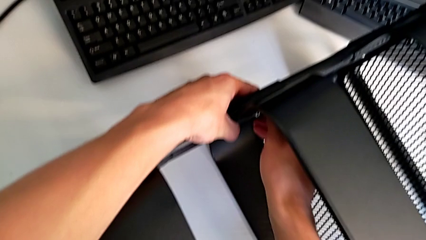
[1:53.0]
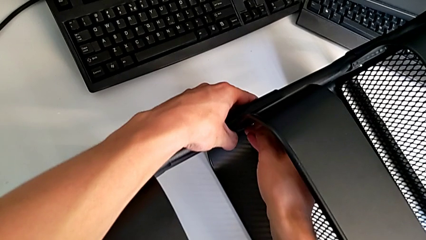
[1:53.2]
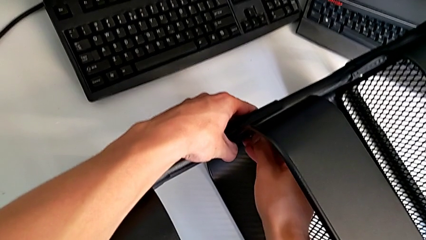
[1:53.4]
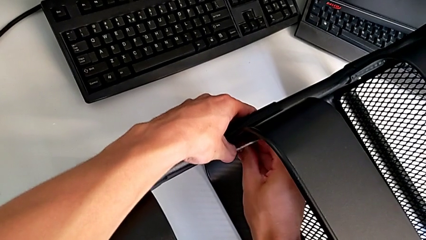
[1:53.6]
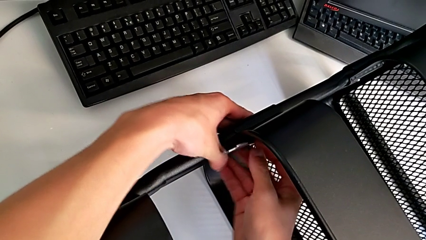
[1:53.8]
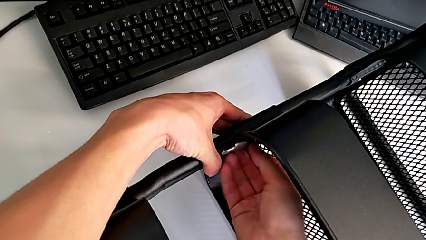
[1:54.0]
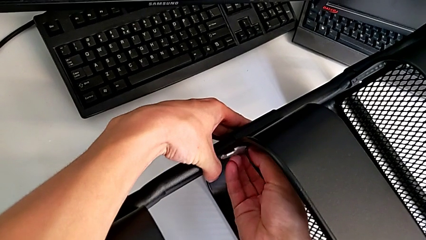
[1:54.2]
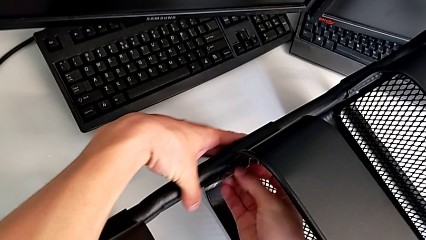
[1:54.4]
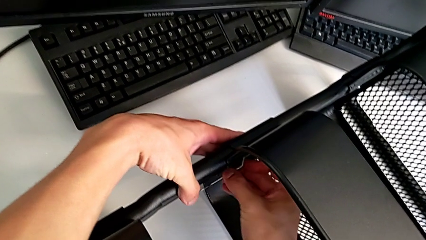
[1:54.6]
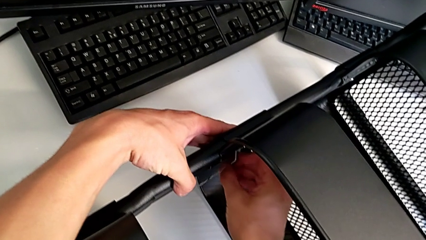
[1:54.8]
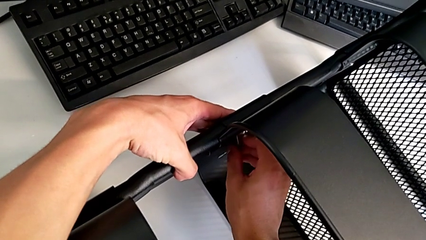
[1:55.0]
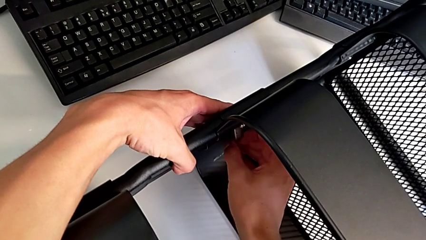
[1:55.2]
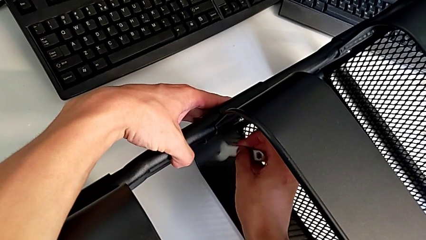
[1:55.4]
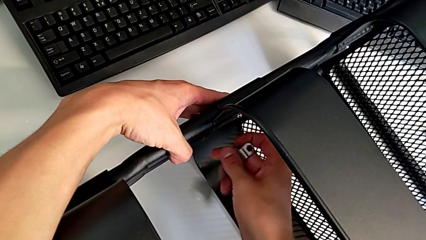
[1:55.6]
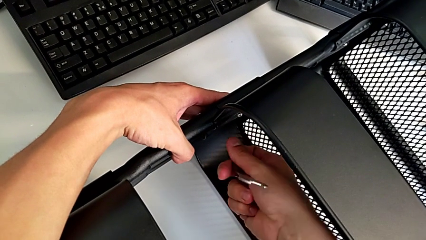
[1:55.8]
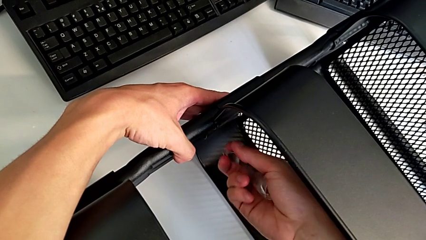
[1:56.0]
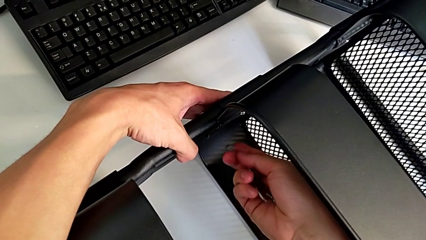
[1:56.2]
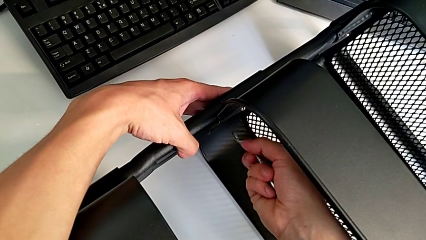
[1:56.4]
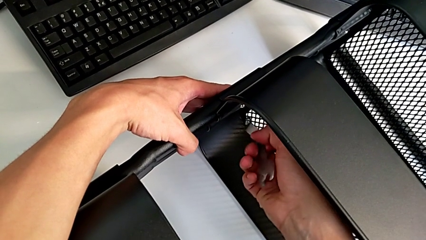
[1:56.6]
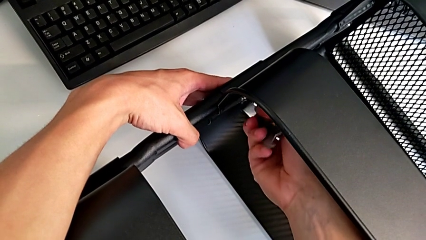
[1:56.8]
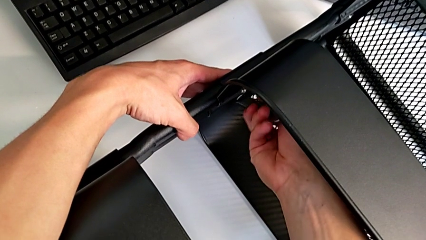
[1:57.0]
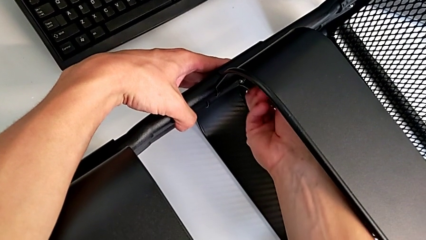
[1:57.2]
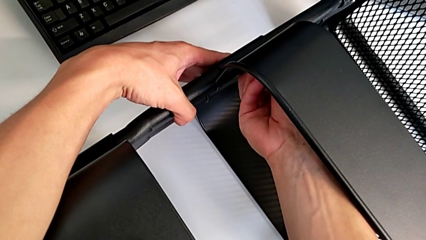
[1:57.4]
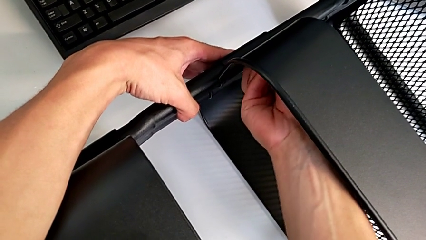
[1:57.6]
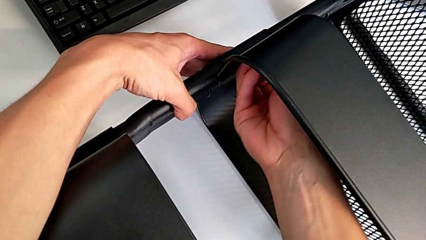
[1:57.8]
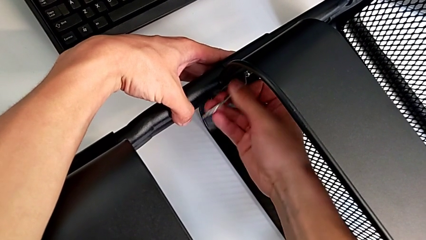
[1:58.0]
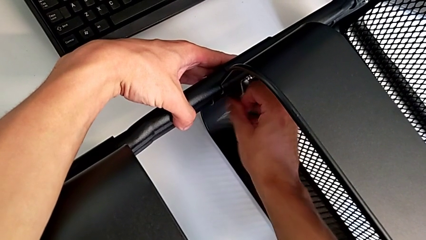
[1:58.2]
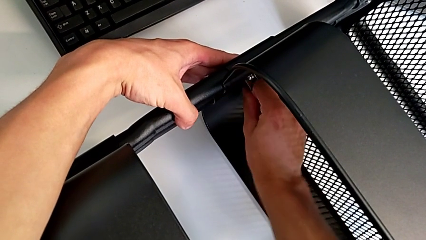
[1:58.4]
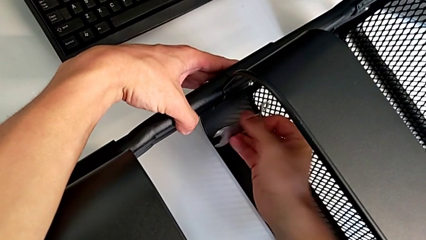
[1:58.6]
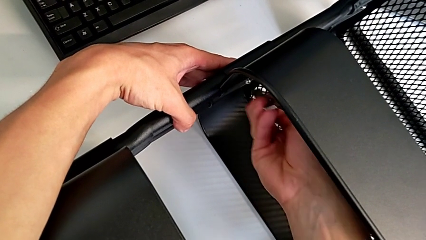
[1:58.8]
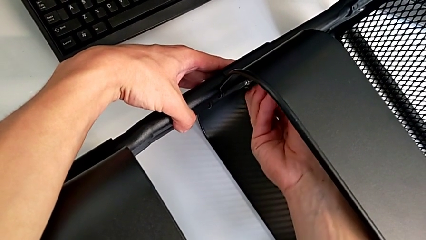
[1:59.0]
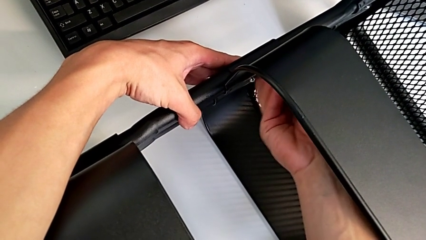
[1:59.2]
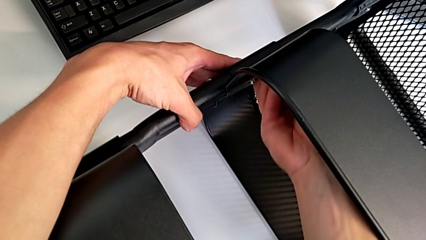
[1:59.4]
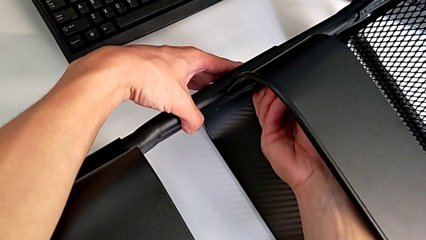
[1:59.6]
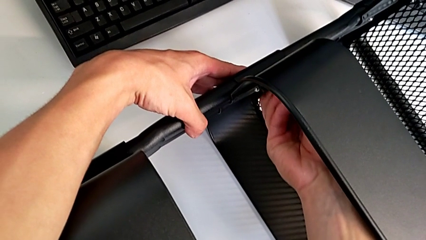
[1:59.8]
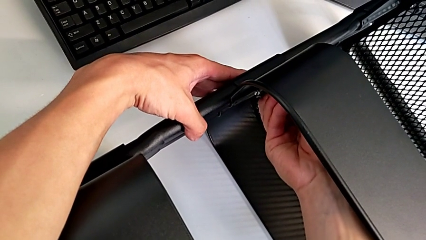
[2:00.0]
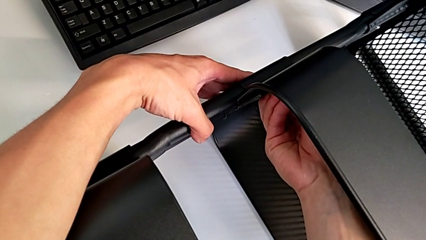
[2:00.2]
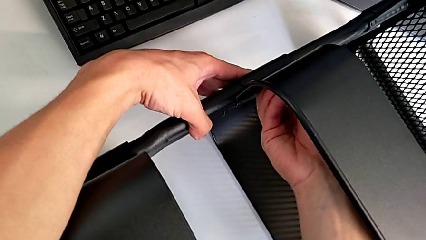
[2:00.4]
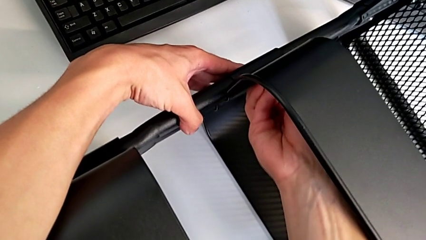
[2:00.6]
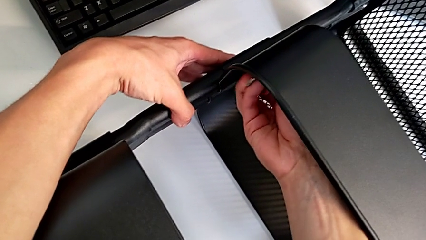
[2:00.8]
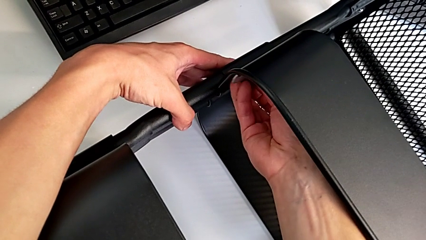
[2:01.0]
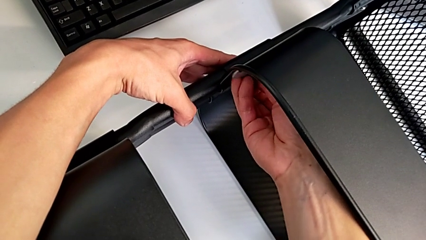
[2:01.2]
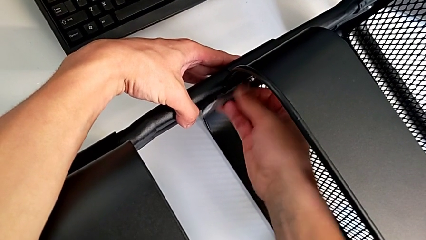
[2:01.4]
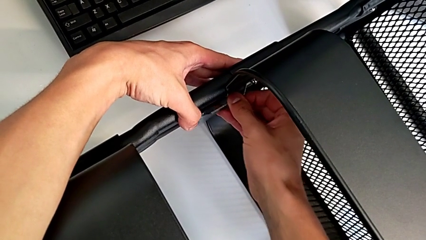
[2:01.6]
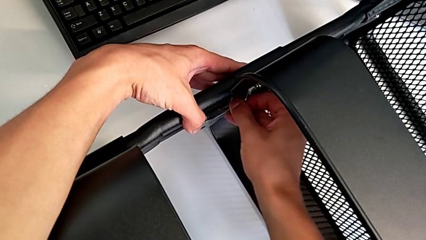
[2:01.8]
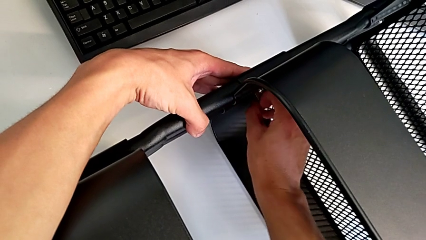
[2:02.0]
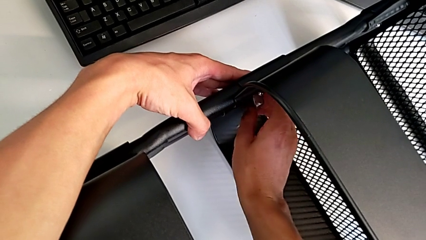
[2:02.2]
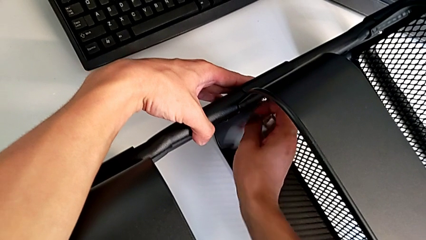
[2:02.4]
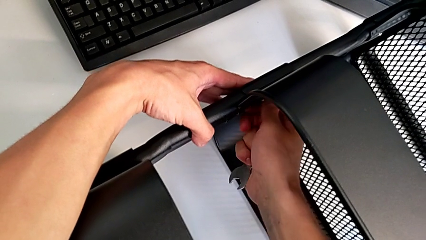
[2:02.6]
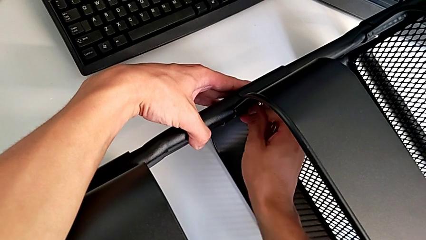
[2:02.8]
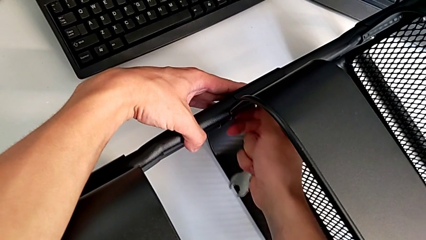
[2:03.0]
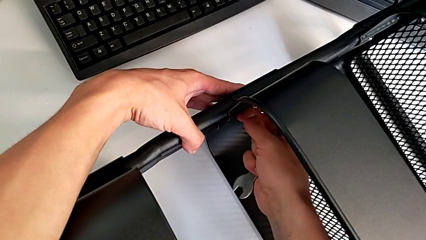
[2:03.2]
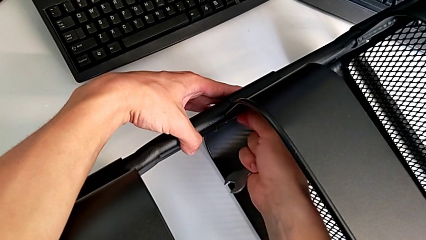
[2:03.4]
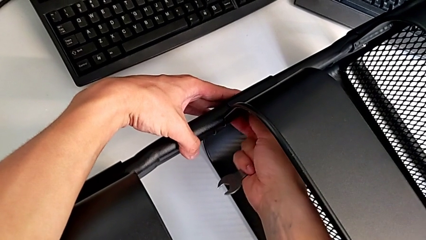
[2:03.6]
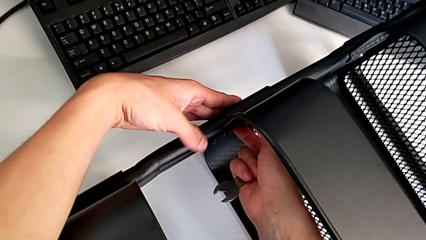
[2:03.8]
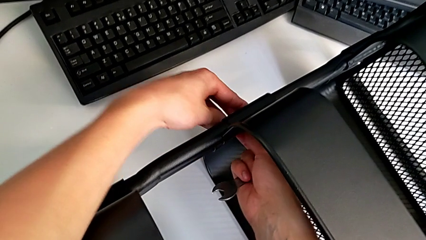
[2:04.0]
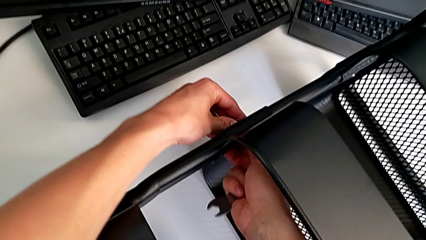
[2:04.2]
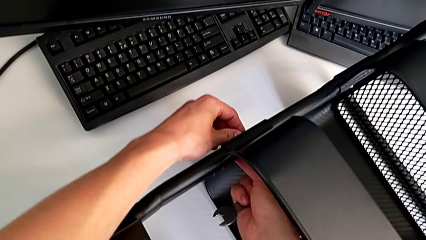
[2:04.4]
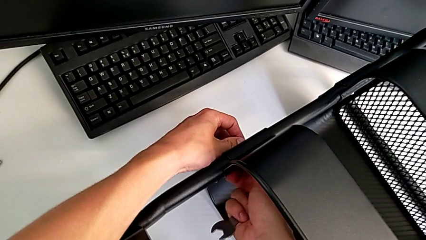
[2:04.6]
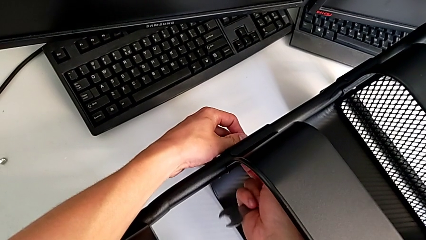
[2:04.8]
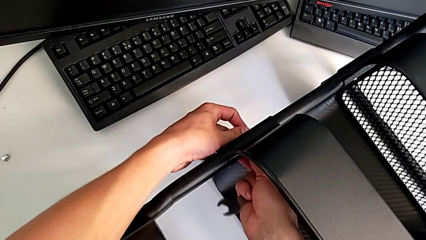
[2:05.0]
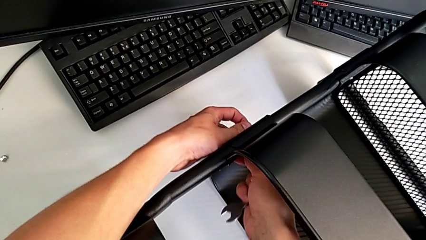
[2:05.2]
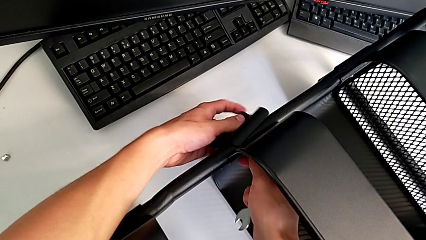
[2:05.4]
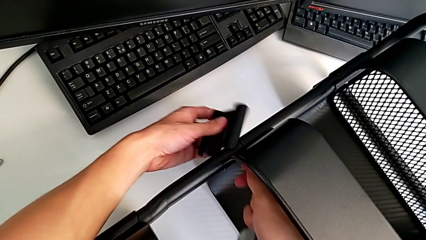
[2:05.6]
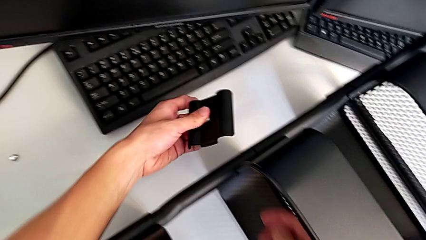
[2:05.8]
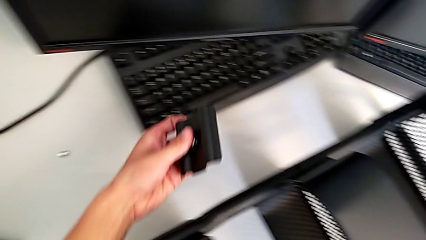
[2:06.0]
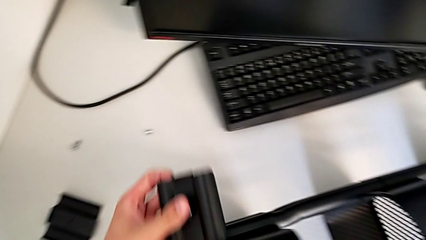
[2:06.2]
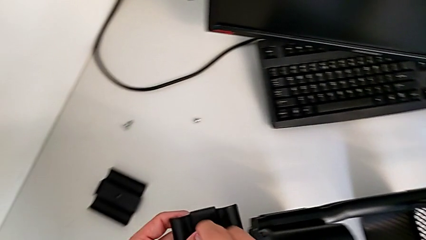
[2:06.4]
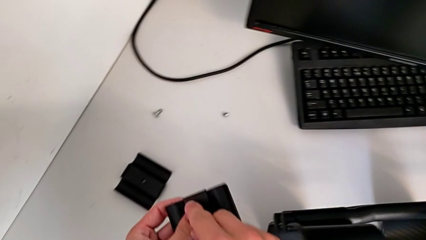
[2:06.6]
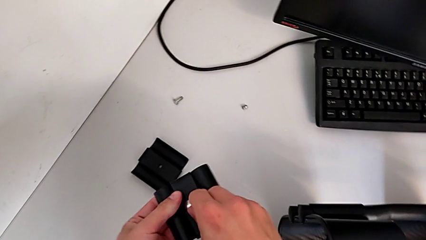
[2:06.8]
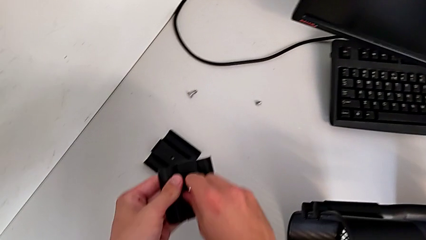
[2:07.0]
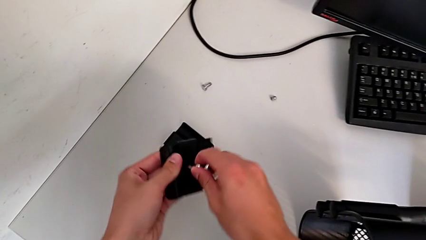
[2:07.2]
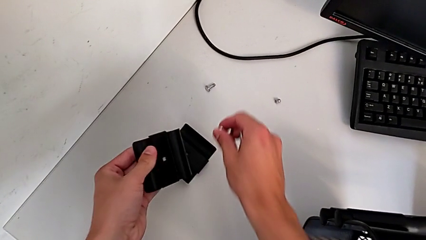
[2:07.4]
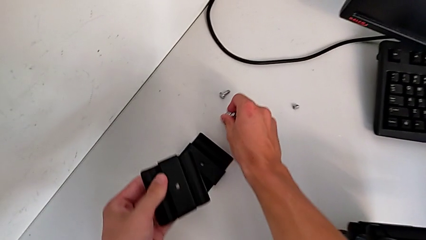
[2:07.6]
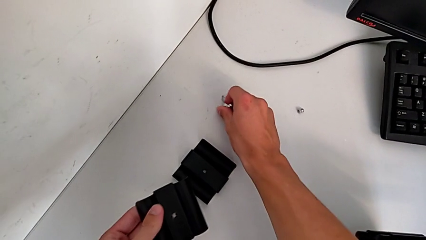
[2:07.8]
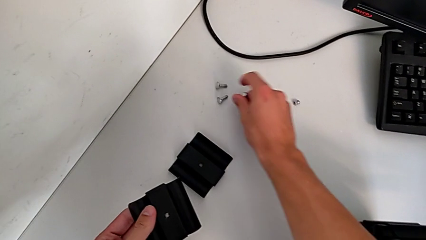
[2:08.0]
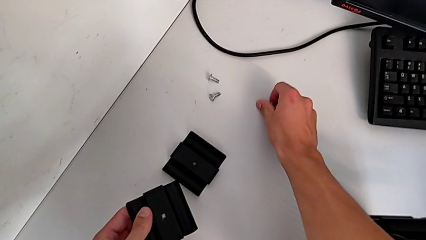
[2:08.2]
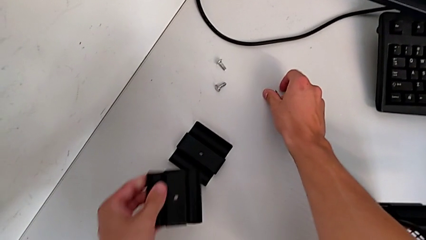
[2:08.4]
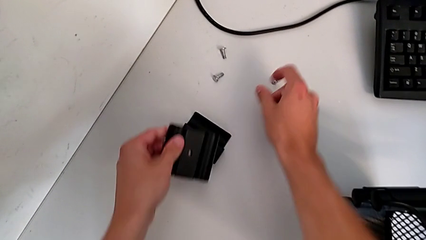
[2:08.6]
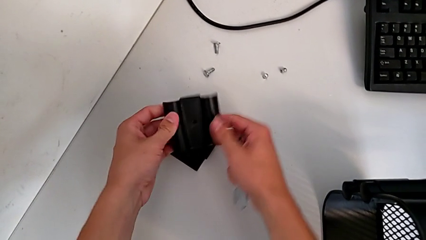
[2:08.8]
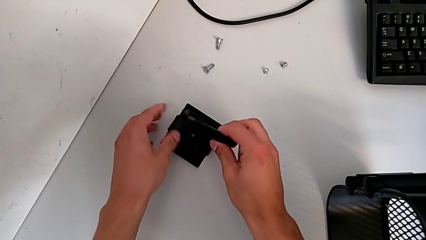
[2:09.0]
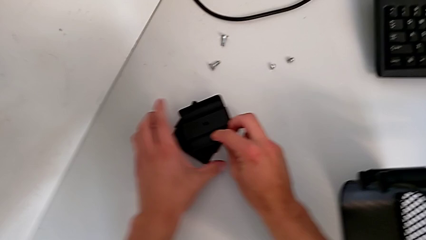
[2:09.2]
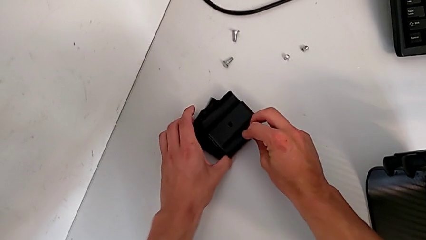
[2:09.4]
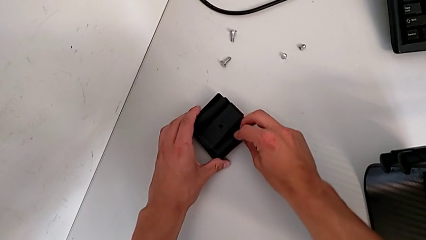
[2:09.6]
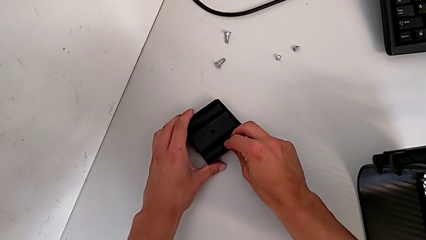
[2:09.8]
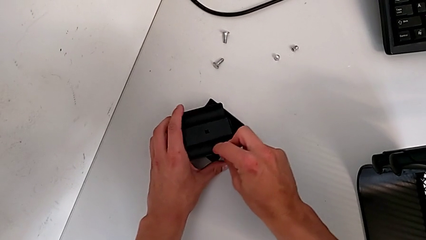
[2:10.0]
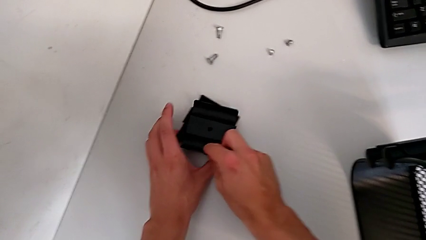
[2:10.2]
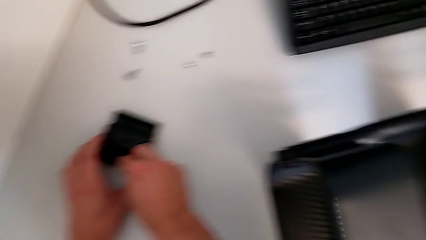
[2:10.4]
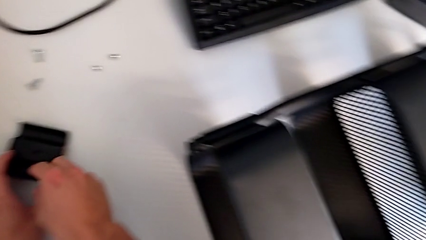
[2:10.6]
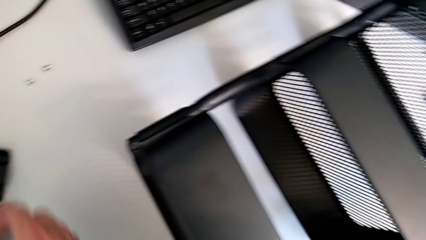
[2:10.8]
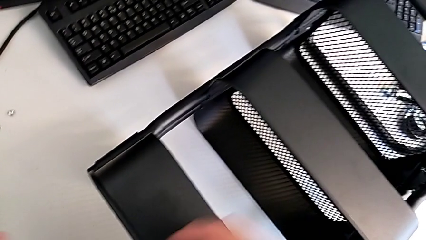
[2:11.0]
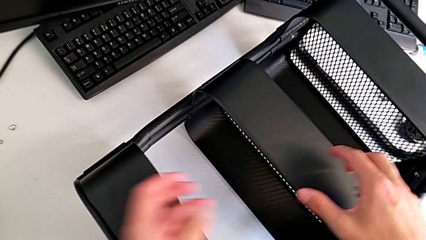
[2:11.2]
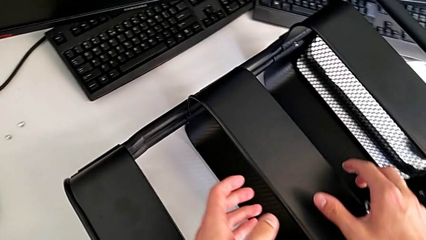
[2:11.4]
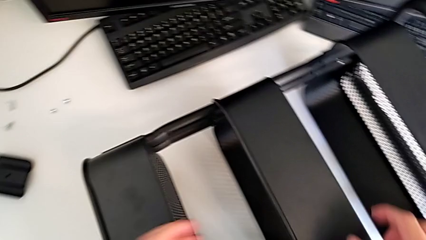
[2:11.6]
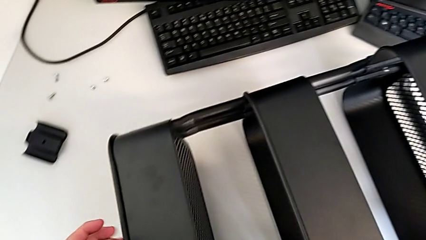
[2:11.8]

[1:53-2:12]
The camera wearer is unscrewing the two bolts of the middle tray and one bolt of the top tray. They unscrew the bolt, disassemble it, disassemble the bracket, place the screw and place the bracket.
